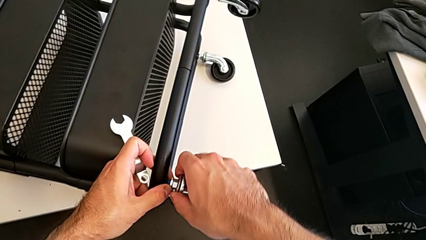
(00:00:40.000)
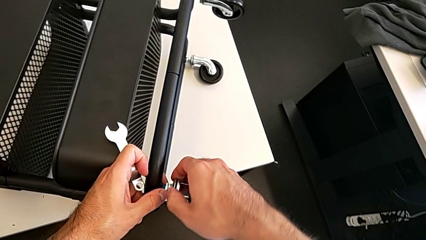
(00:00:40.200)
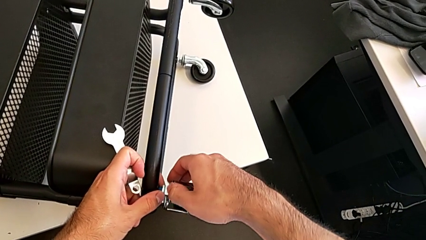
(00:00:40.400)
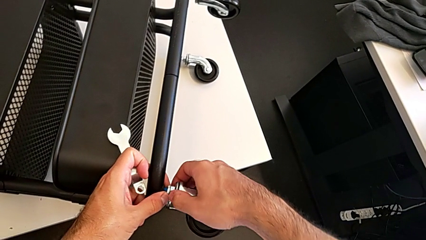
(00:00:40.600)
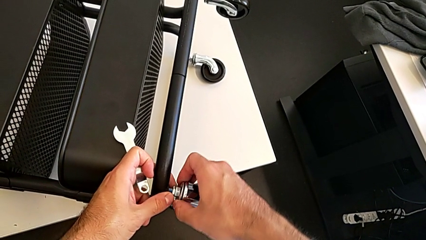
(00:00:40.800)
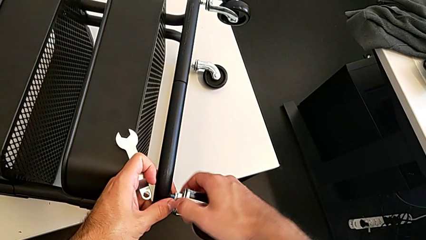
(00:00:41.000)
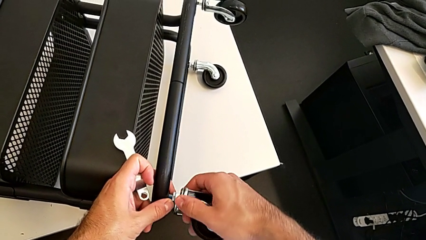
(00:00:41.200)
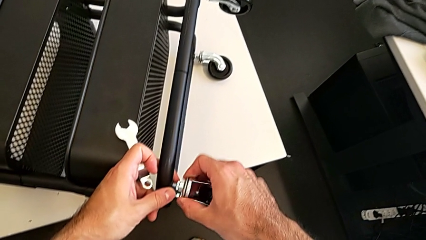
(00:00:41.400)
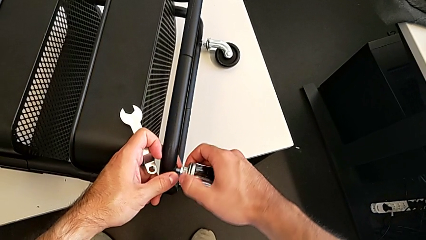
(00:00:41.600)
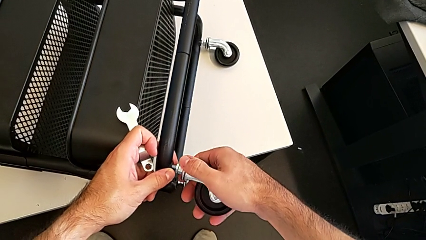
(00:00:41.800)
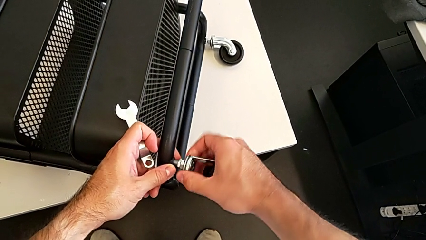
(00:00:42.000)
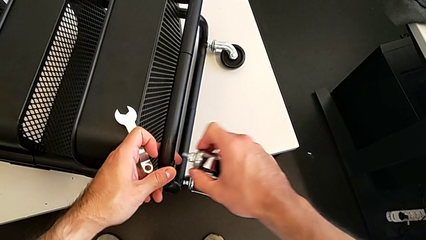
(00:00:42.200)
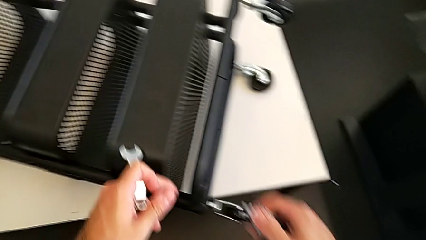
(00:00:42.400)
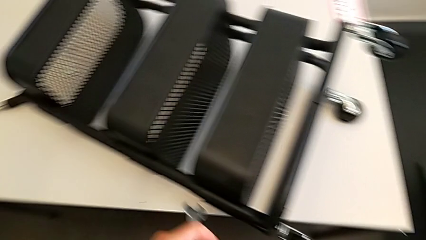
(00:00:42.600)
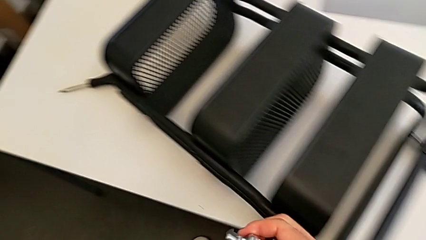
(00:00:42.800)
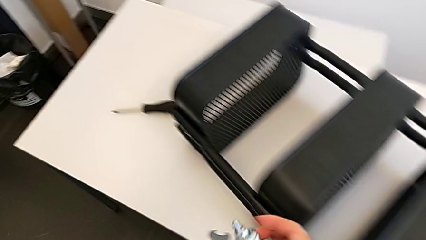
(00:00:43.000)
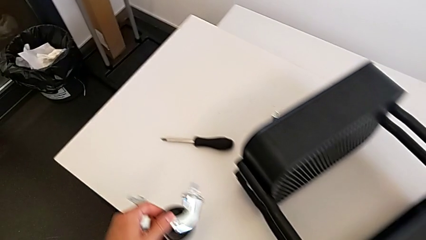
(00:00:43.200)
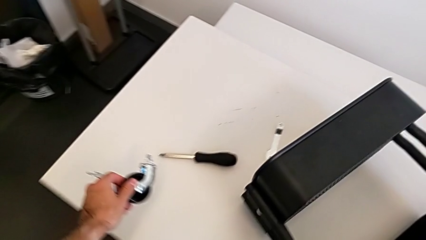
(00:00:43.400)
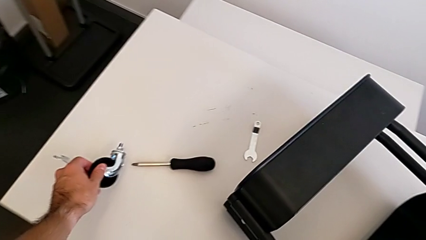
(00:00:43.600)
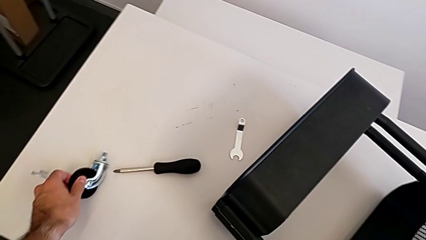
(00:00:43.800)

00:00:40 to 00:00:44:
The camera wearer is disassembling the first wheel. They unscrew the first wheel, disassemble it and place it.

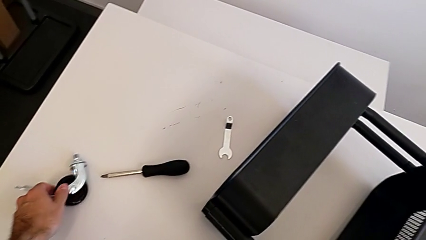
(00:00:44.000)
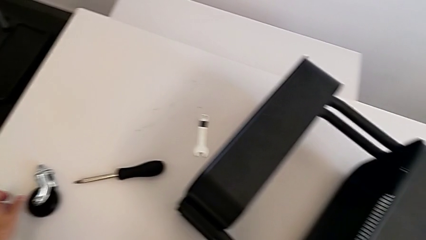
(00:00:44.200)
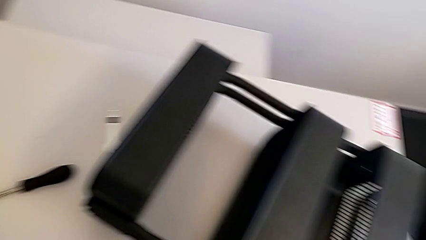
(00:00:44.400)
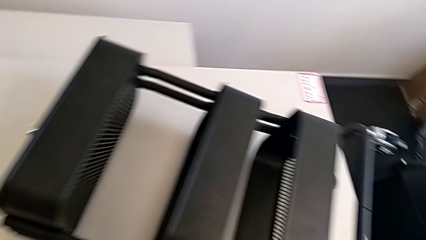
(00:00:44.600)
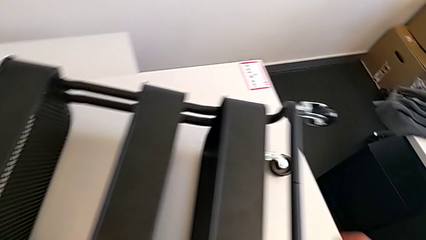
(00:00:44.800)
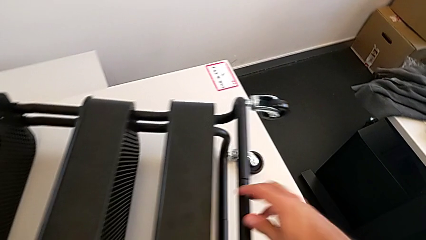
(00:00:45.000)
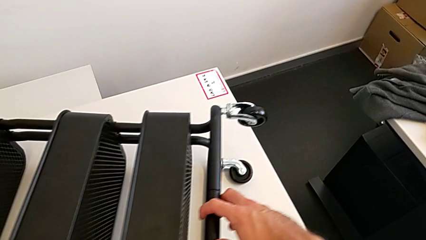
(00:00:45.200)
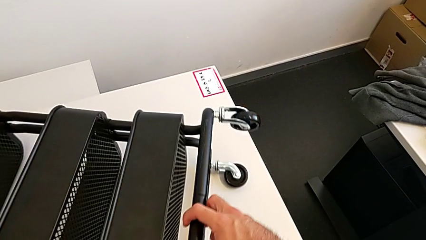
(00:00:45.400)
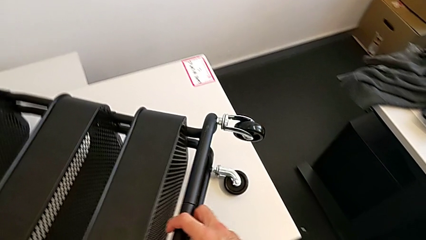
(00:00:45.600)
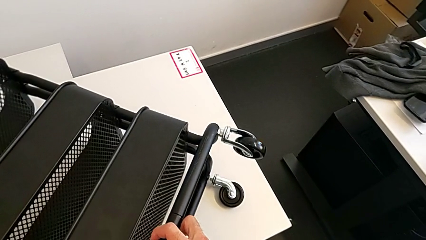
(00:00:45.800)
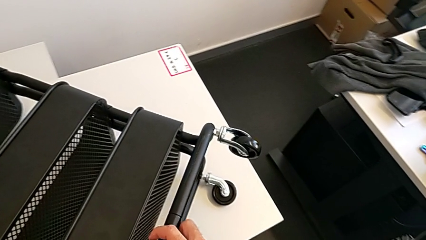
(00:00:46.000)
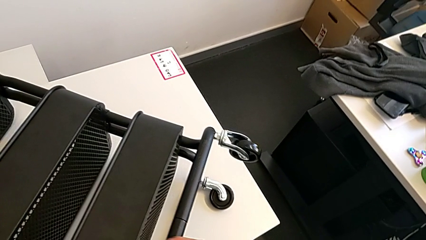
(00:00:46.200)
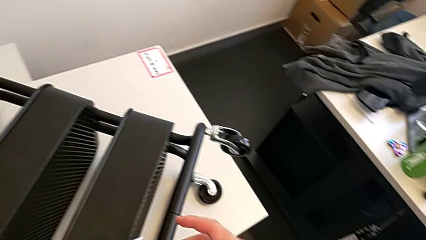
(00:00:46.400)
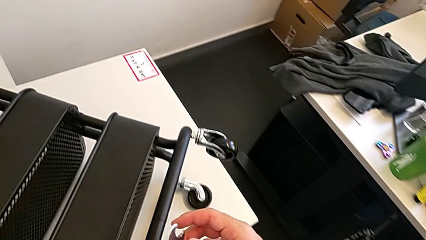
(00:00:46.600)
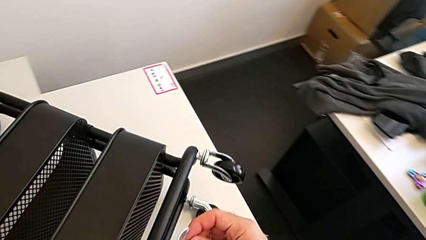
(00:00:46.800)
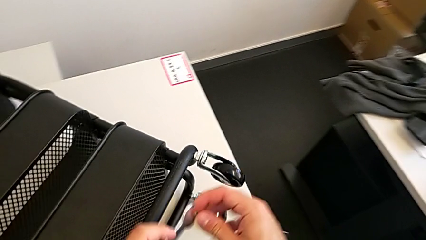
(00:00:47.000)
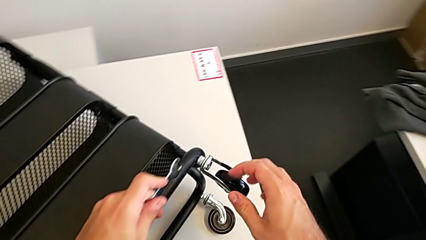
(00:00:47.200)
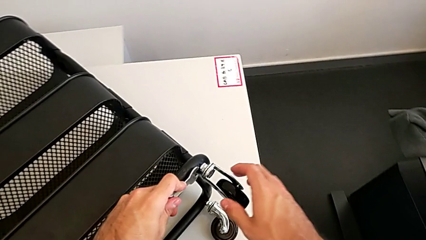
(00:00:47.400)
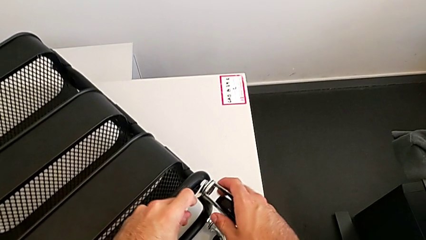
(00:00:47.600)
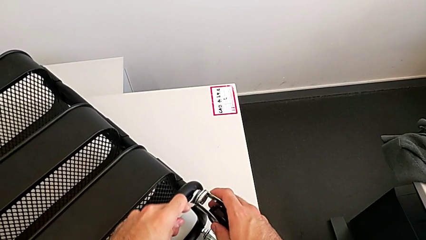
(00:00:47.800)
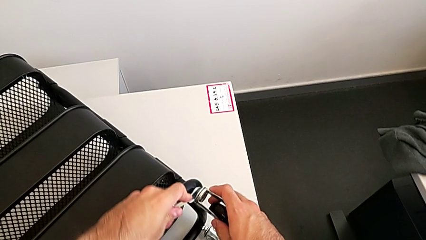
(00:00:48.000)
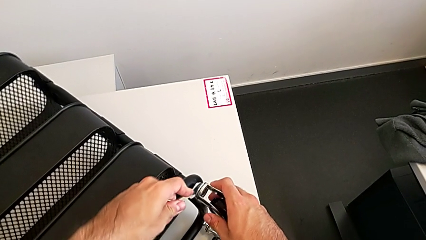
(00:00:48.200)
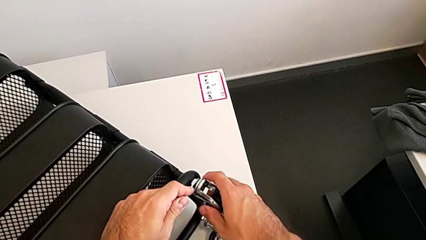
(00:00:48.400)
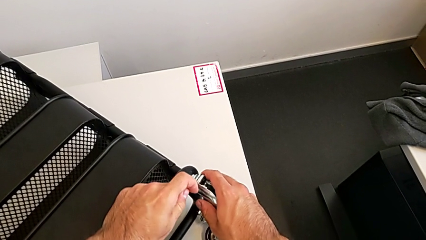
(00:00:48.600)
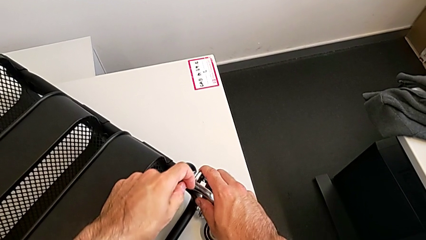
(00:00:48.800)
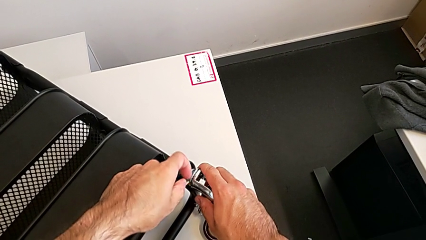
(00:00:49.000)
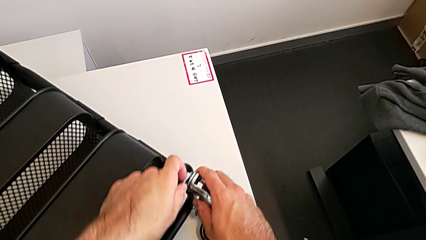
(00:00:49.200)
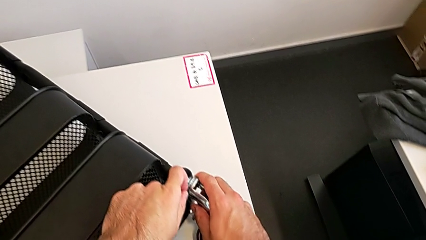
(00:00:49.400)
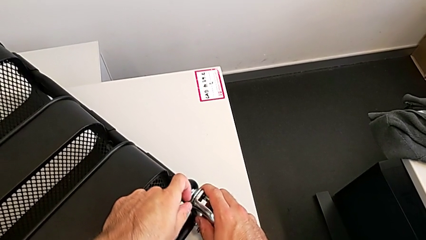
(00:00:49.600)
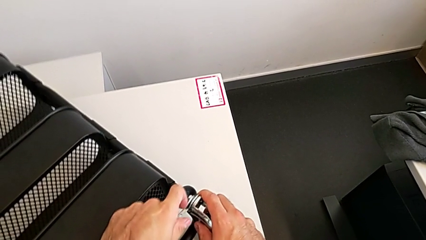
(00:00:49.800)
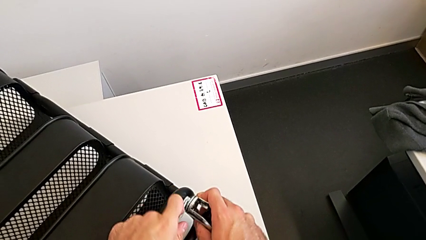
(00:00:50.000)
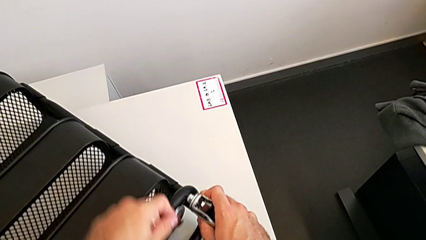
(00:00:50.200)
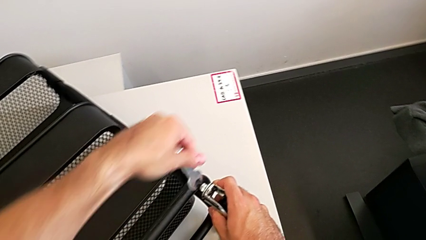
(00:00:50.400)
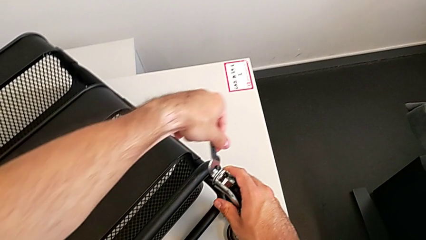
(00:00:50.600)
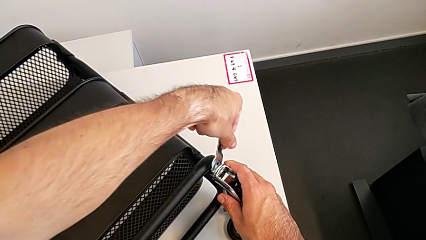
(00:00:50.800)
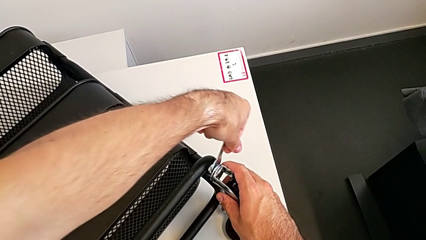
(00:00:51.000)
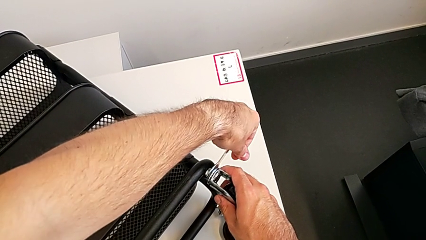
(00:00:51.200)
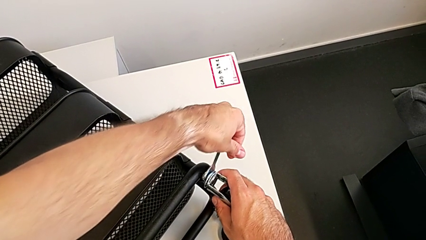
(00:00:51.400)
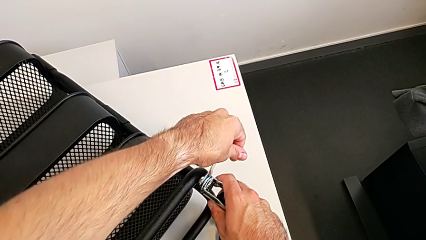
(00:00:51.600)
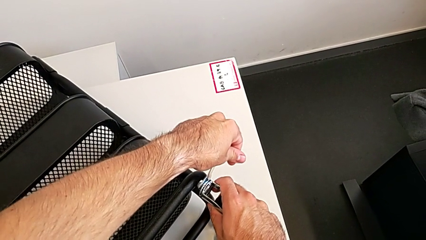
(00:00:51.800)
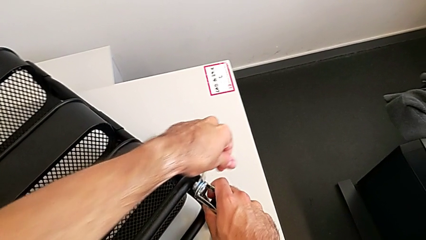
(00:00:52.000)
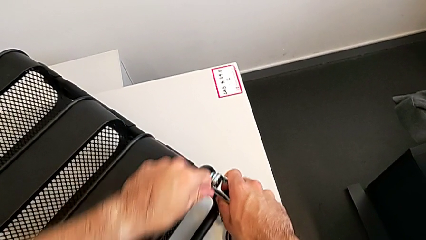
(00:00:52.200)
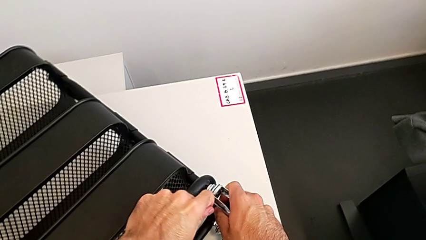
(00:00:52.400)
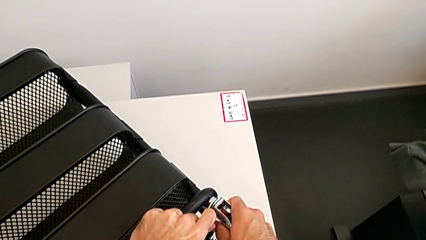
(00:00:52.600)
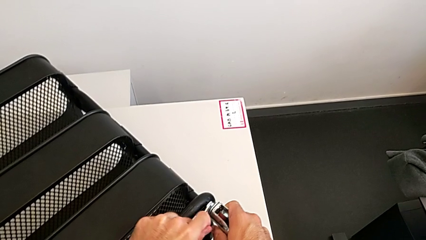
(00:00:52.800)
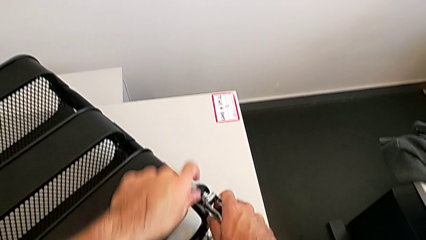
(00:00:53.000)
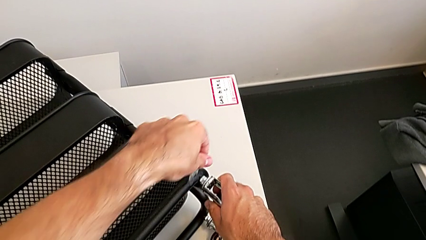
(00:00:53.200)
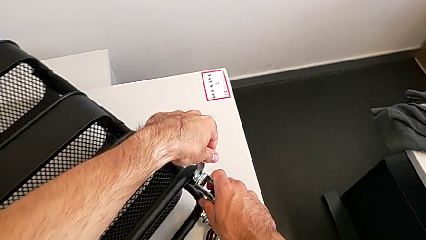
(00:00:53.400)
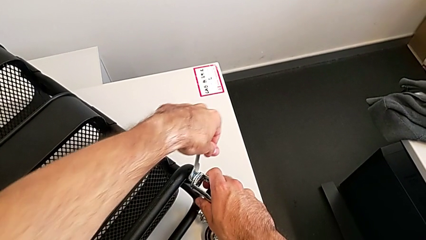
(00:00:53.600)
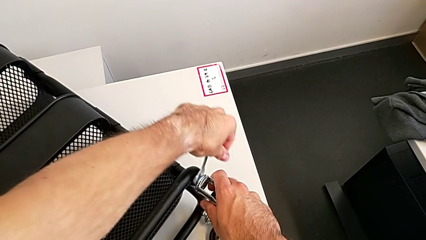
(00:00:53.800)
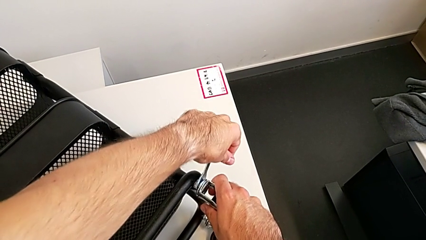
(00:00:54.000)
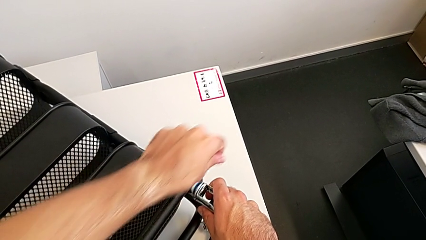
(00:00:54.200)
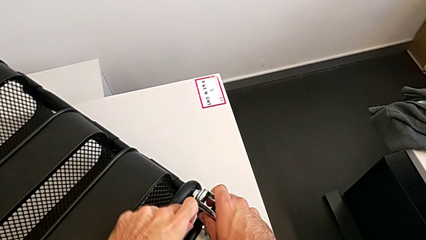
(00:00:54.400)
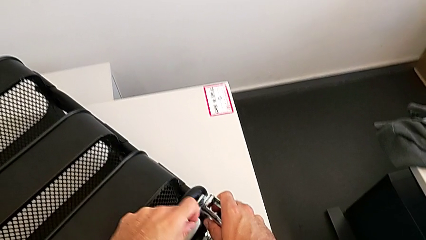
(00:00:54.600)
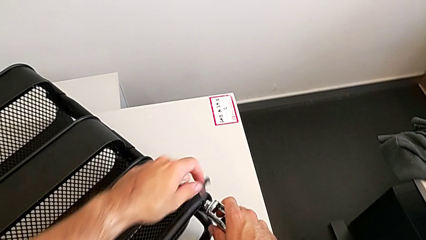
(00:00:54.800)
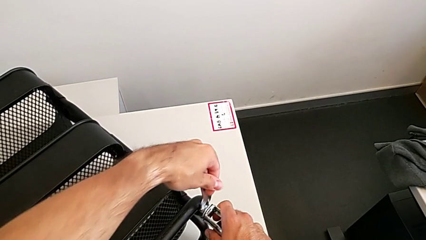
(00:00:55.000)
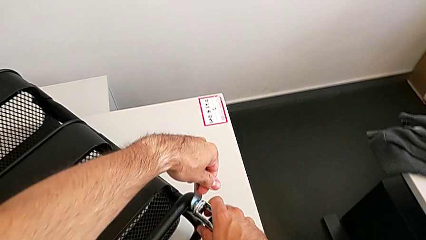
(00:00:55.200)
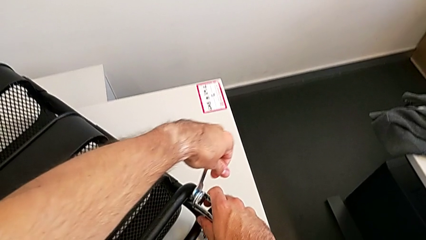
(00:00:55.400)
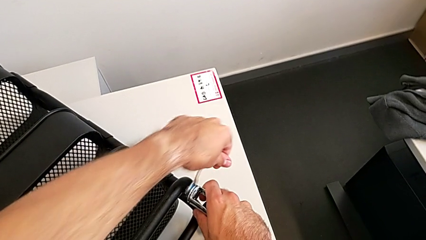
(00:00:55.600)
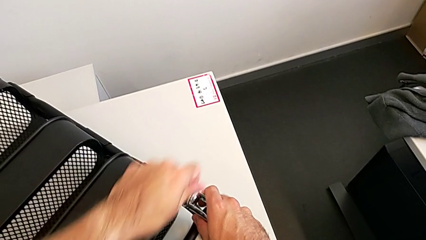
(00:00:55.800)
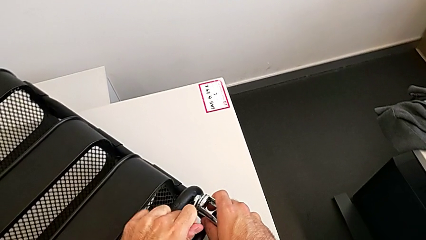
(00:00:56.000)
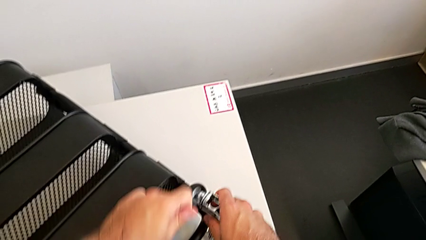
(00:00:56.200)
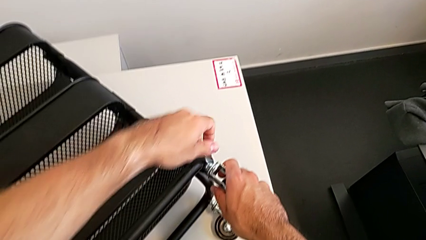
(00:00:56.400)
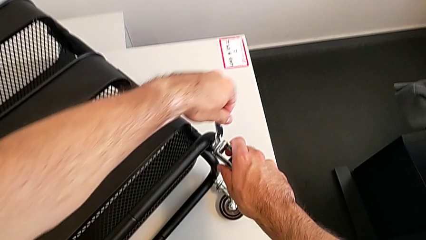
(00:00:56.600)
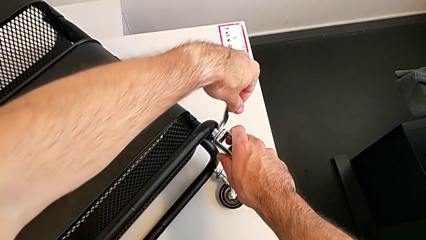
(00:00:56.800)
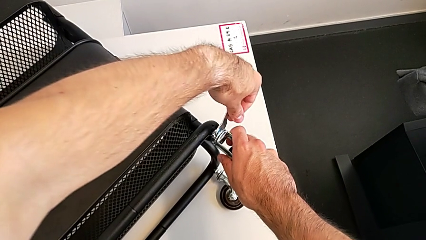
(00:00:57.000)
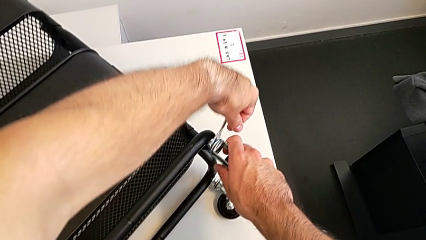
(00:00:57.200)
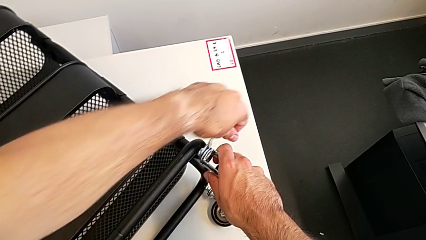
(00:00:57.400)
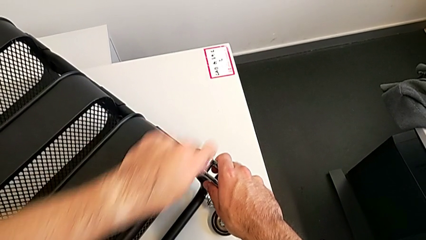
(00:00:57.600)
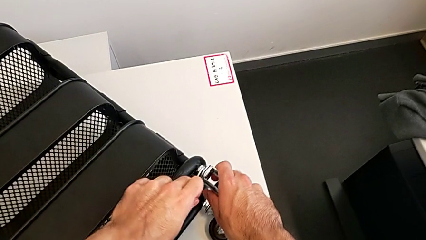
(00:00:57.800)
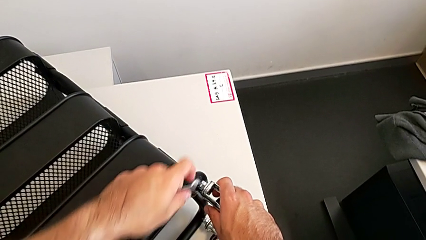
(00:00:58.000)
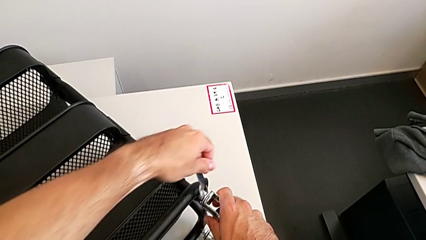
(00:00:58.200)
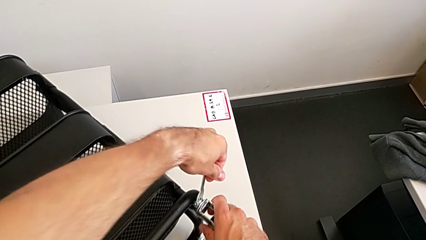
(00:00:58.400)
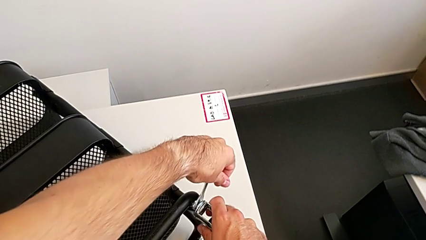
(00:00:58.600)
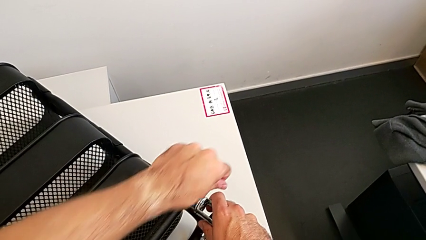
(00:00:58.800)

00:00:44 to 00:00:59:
The camera wearer is disassembling the second wheel. They rotate the utility cart, approach the second wheel and begin to unscrew it.
